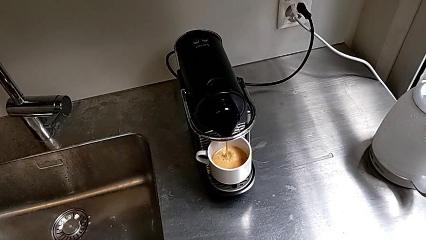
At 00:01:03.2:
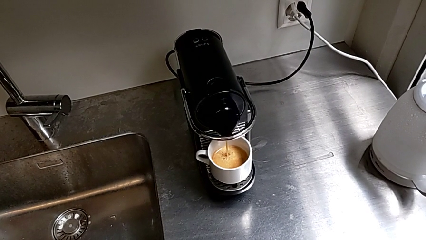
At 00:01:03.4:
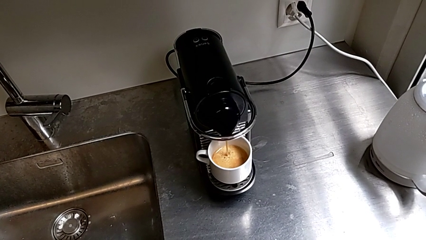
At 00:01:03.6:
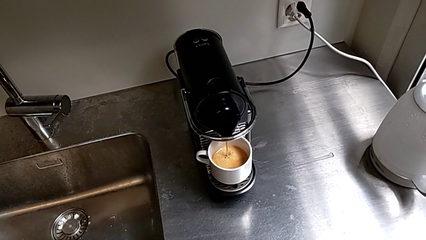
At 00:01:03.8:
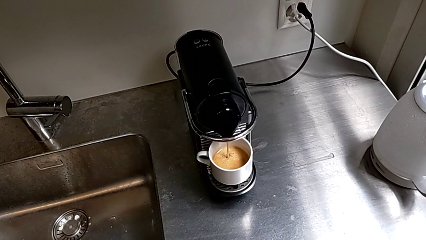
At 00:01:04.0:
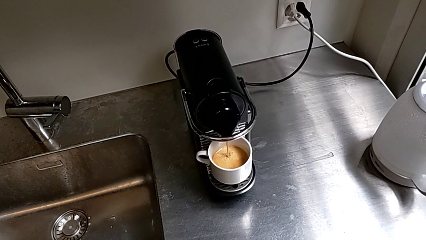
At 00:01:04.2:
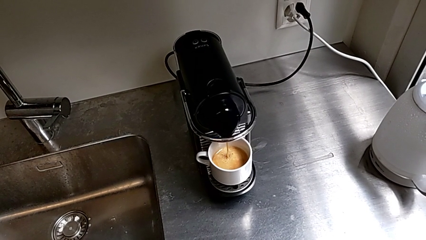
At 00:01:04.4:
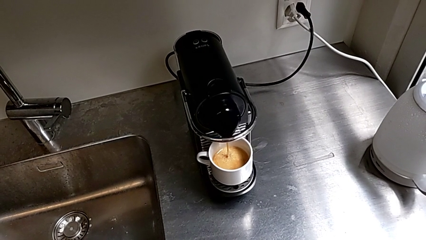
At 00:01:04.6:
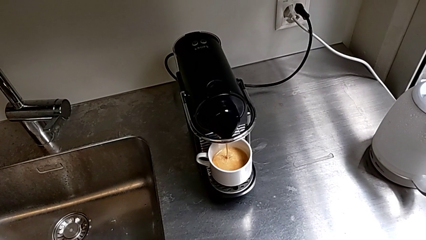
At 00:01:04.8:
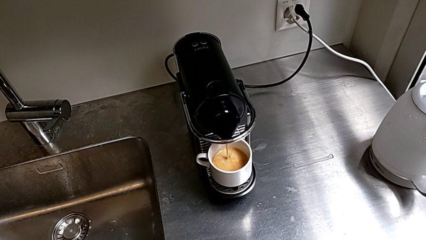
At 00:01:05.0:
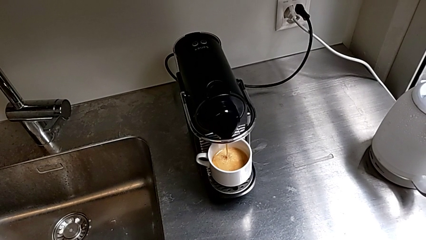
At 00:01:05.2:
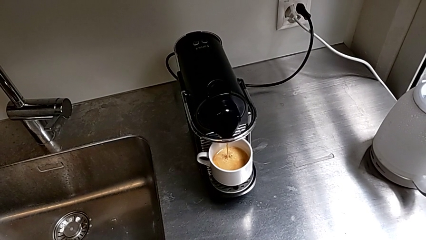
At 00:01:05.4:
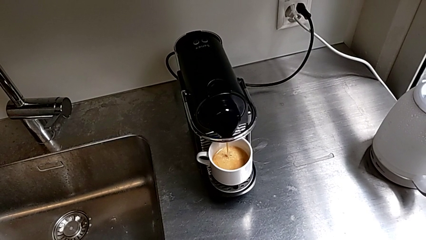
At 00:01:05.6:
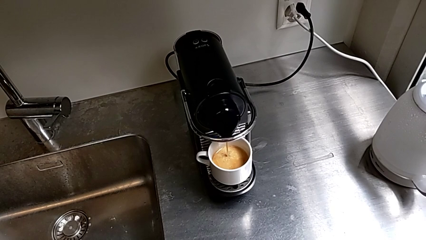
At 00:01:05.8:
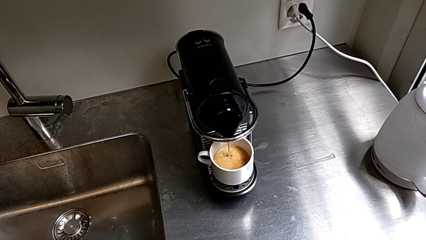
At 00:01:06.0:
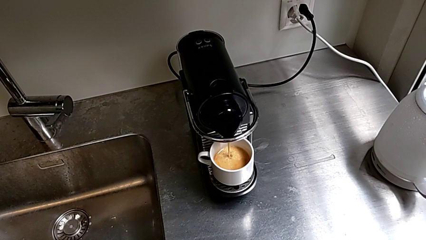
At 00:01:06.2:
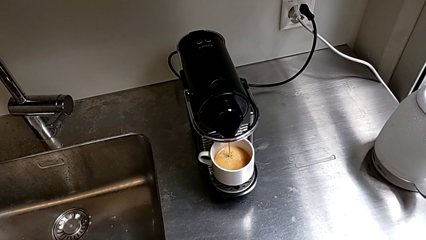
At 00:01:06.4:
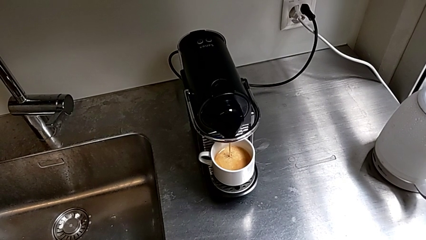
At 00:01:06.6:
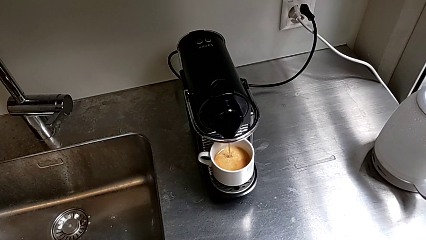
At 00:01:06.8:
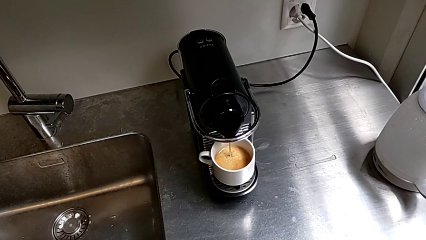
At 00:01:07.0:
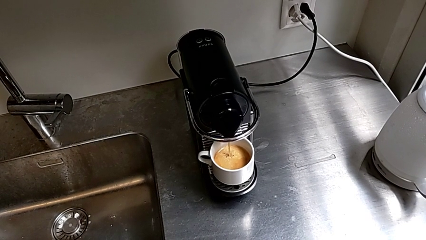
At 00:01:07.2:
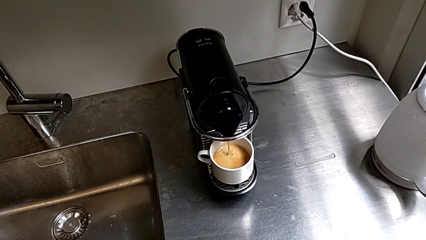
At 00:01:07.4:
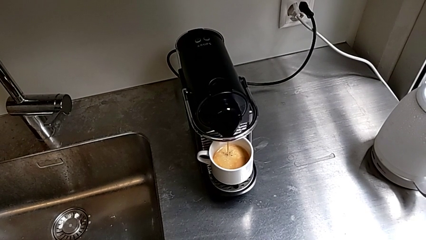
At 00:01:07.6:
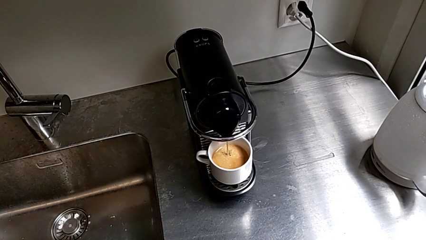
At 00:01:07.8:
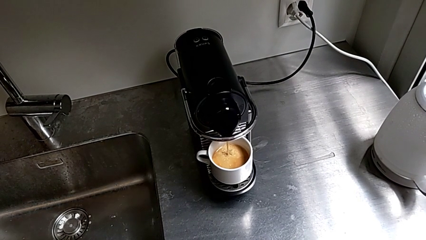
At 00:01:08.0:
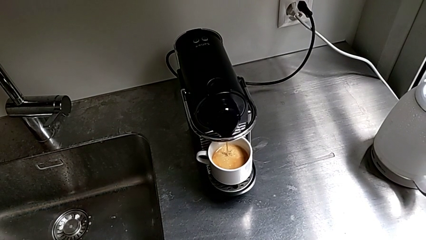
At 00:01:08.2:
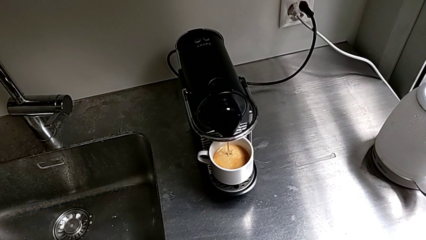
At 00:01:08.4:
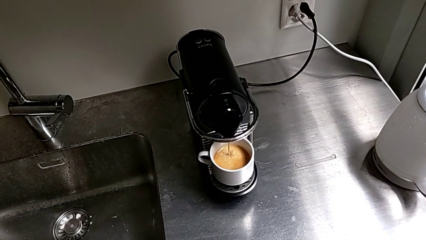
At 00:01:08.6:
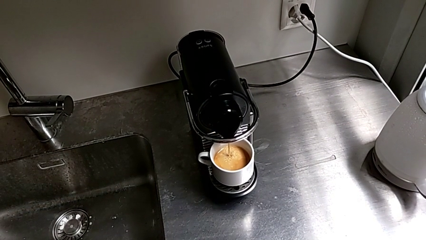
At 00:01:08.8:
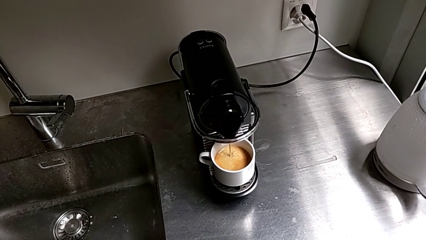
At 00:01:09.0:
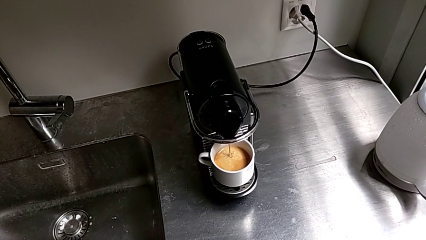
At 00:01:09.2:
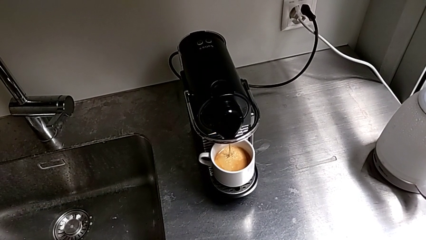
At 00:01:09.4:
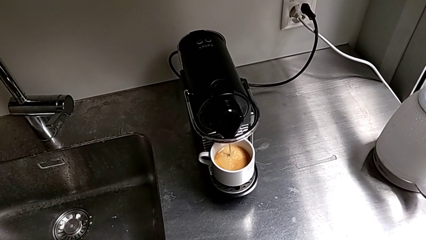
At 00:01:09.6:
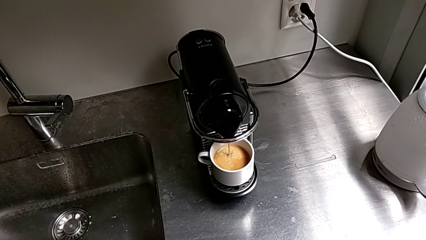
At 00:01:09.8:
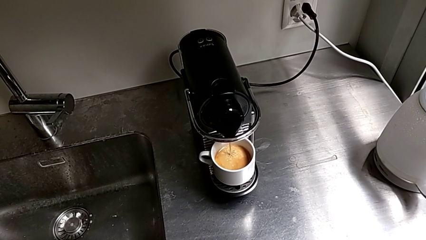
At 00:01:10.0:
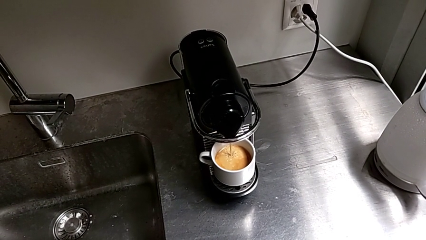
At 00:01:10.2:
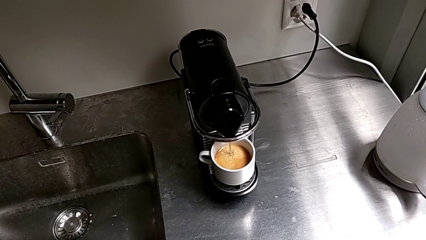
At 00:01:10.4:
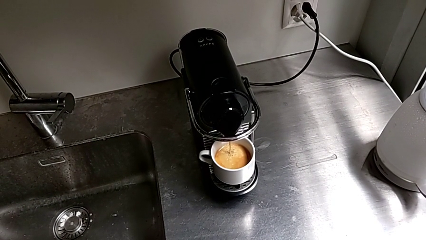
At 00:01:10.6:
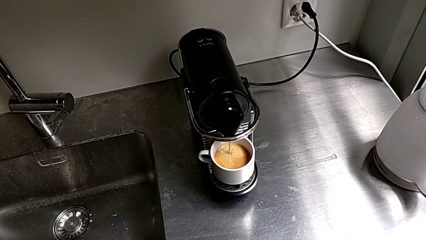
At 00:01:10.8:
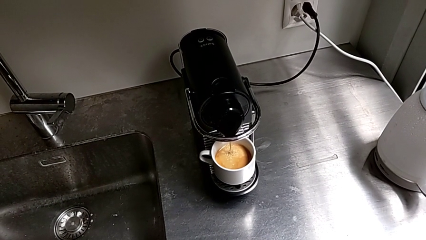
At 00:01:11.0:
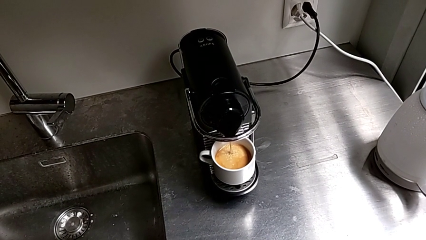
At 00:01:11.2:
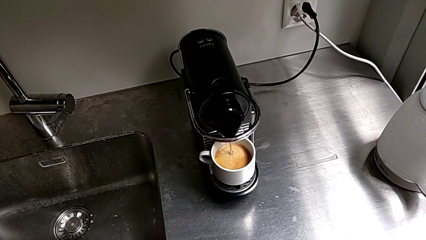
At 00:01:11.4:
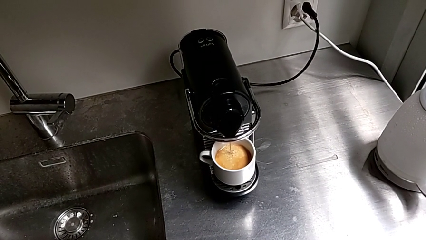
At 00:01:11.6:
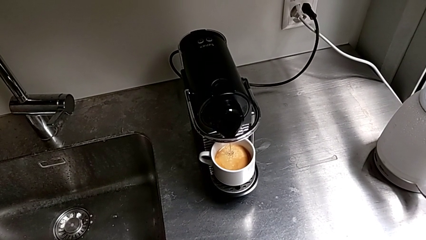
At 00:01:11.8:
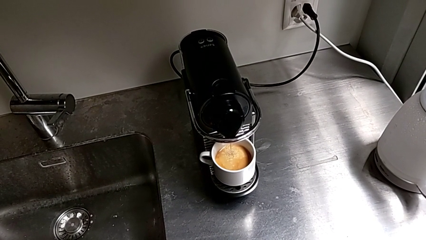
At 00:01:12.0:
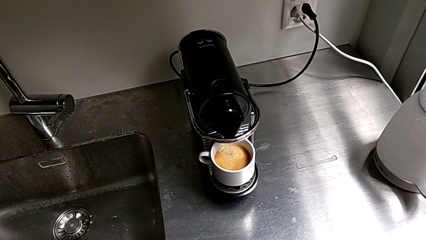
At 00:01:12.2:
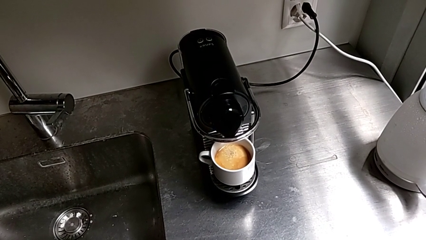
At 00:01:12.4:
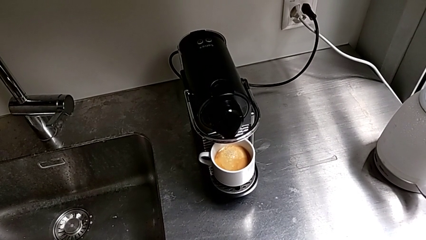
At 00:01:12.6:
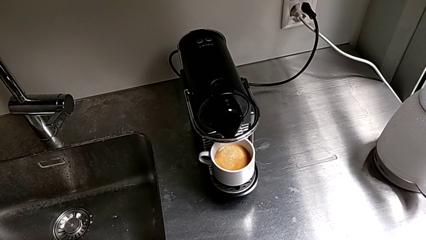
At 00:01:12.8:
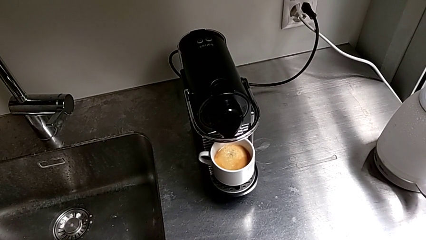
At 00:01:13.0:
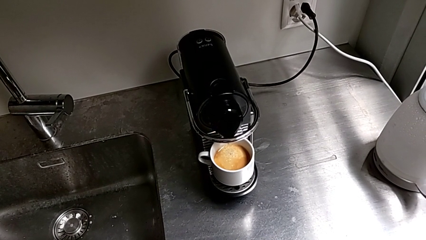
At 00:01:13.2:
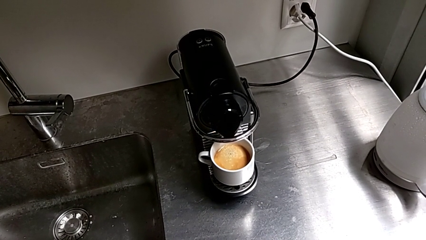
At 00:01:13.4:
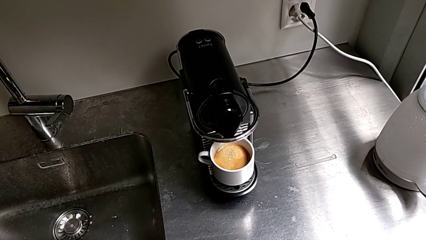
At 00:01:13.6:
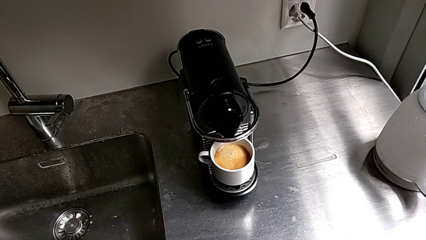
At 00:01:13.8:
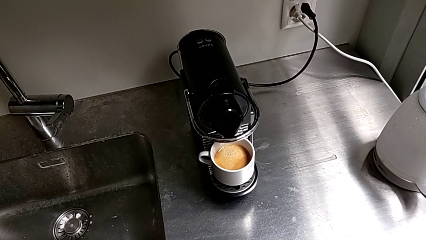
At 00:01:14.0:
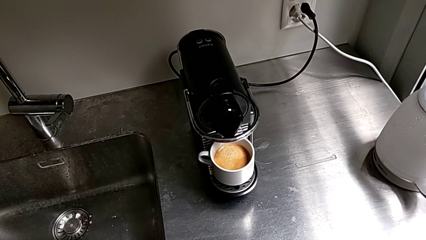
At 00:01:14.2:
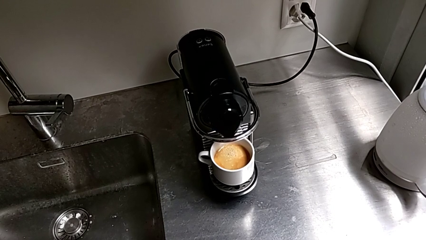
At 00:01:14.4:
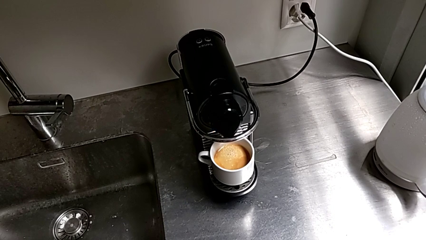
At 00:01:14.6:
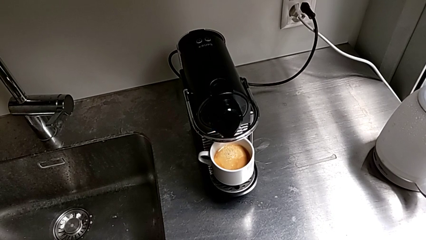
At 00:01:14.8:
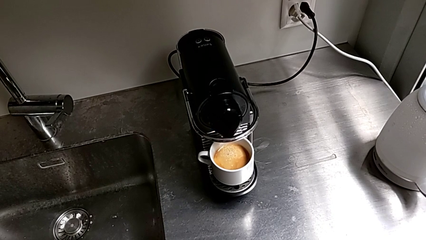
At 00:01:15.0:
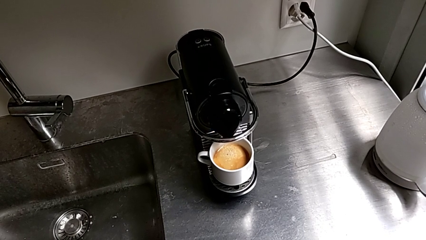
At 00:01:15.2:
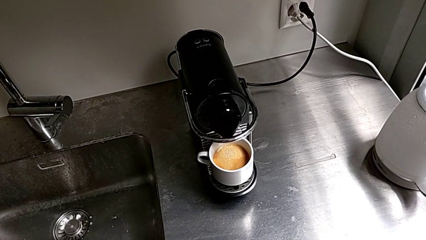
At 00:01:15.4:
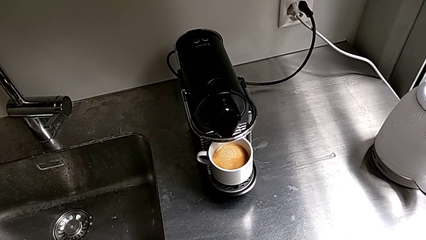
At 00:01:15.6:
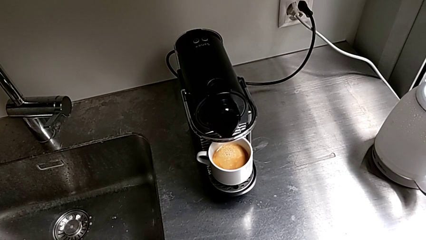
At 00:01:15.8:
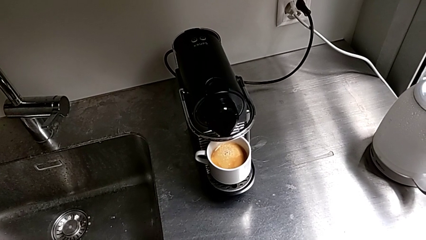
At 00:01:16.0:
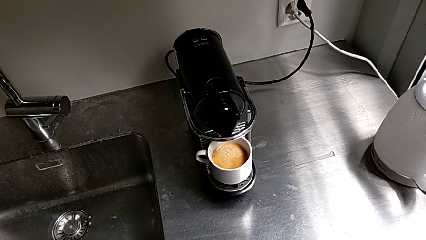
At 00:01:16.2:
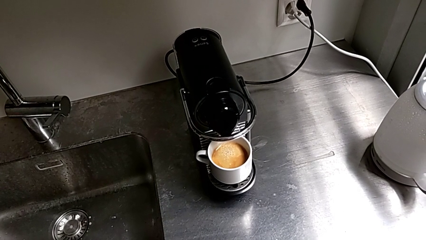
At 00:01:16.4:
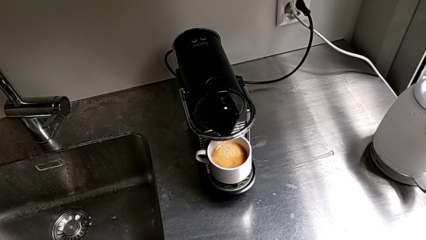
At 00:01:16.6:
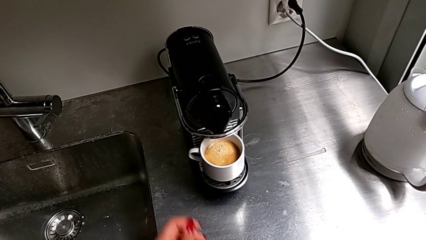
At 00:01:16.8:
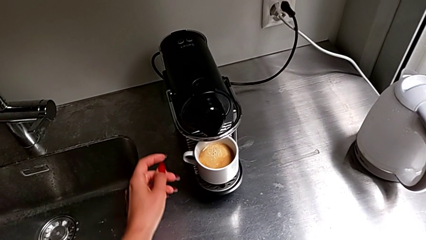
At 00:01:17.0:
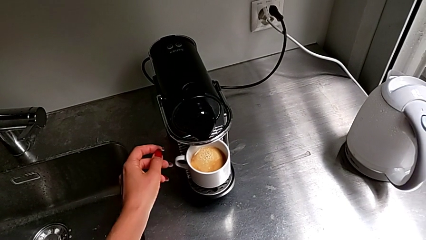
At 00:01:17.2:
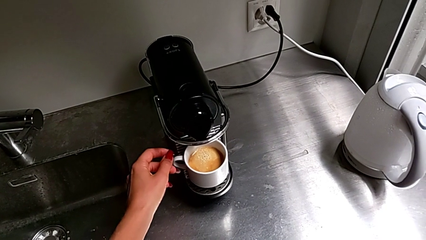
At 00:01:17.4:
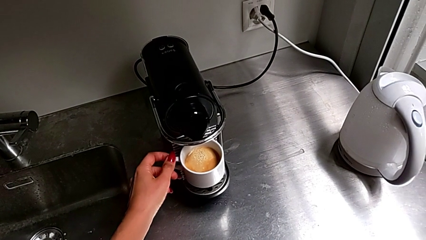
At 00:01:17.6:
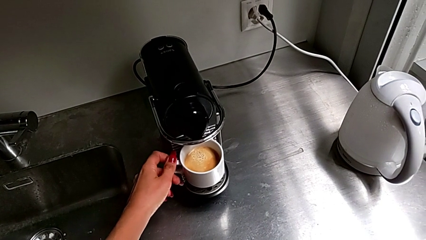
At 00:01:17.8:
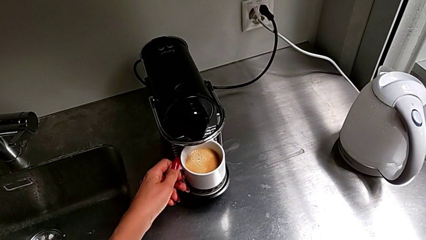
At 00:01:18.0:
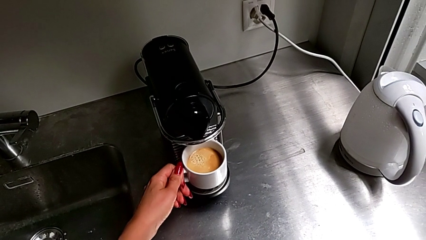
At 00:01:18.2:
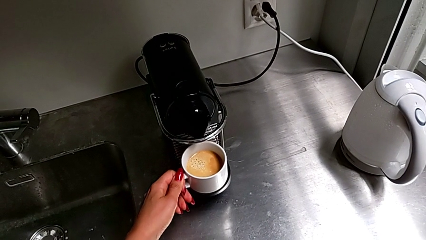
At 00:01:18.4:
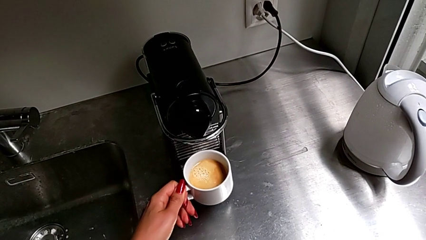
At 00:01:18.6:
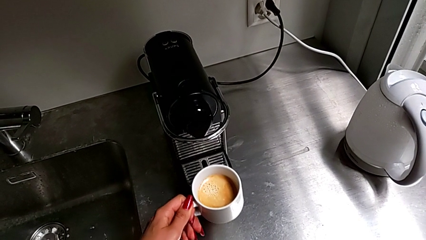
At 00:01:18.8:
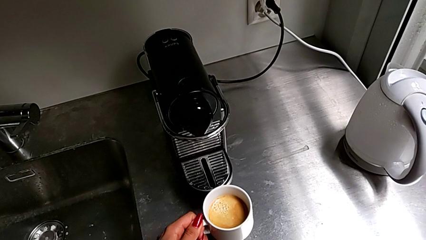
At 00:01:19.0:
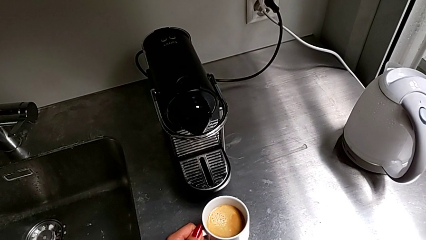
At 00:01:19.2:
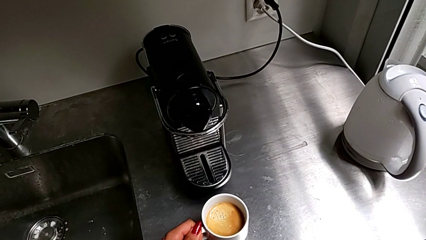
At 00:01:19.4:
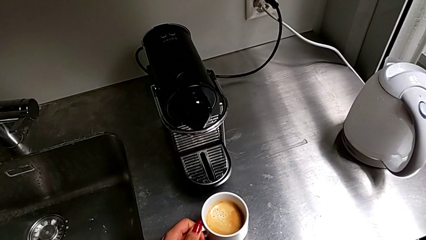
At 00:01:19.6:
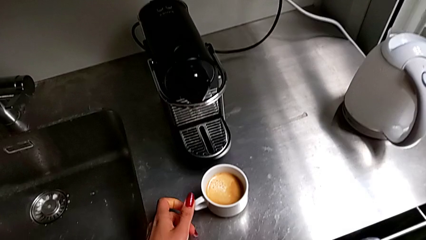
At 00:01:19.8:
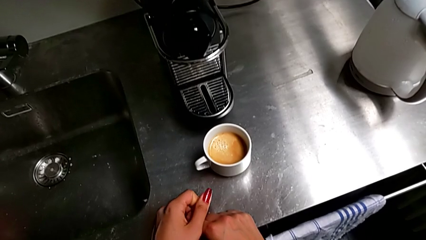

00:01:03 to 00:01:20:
The camera wearer is brewing a cup of coffee. They grab the cup and place it.
